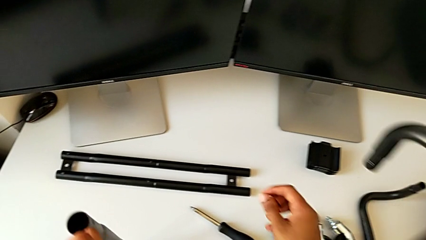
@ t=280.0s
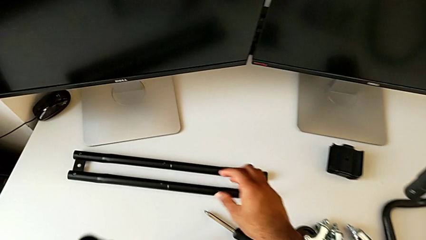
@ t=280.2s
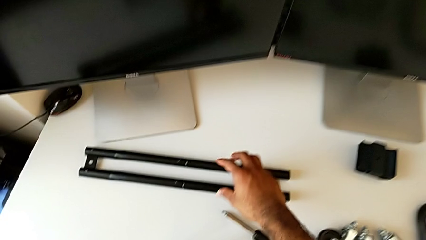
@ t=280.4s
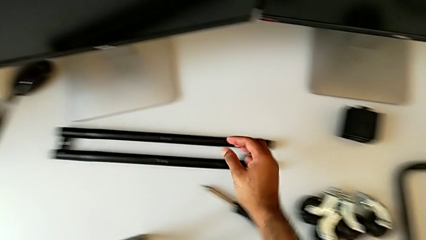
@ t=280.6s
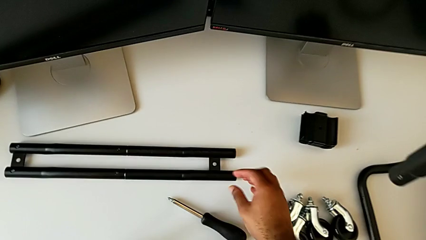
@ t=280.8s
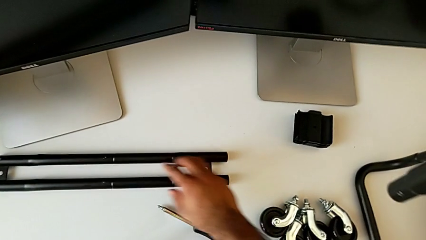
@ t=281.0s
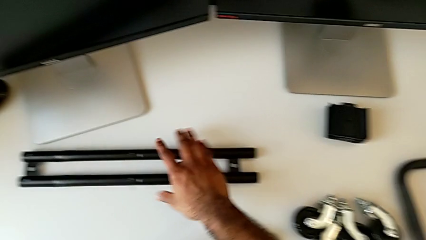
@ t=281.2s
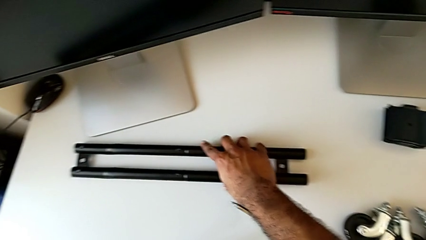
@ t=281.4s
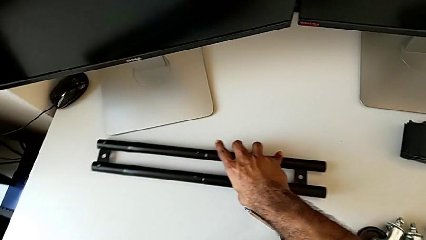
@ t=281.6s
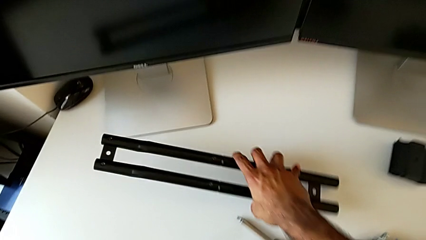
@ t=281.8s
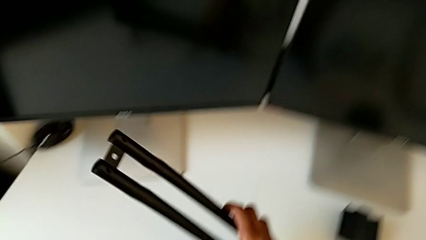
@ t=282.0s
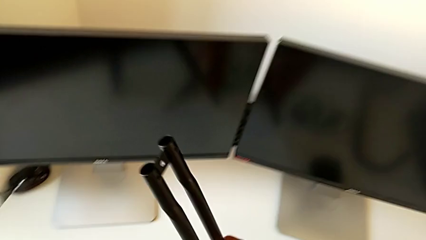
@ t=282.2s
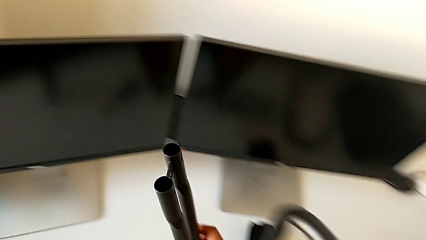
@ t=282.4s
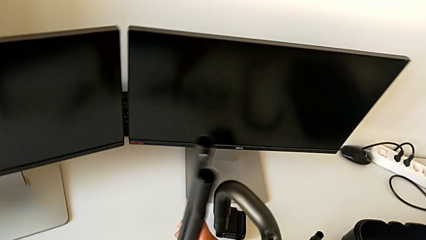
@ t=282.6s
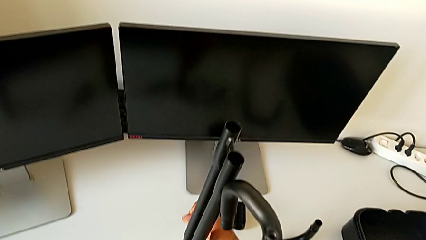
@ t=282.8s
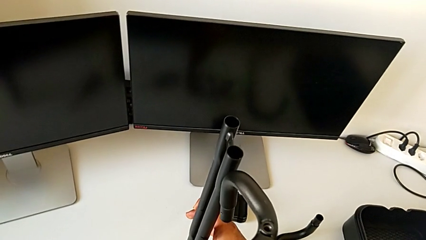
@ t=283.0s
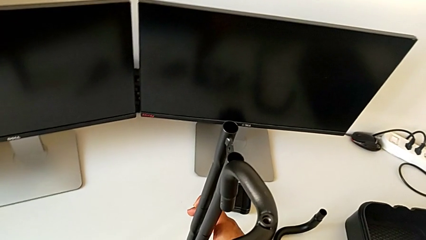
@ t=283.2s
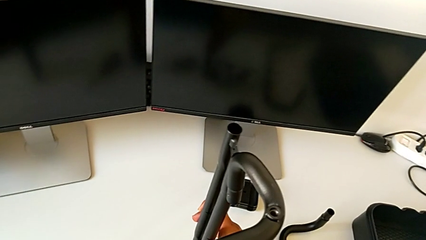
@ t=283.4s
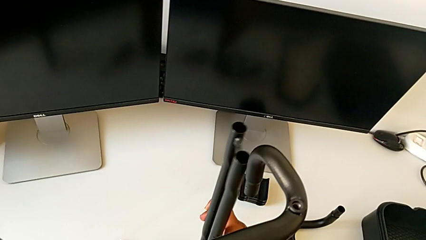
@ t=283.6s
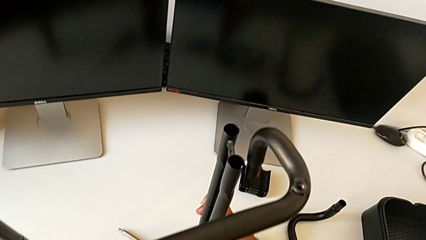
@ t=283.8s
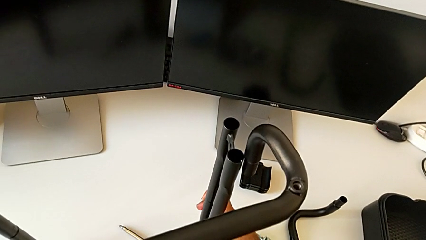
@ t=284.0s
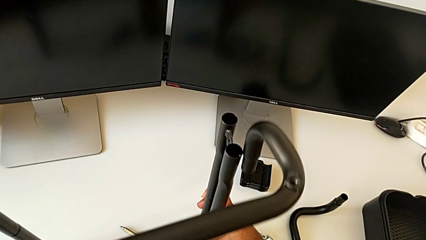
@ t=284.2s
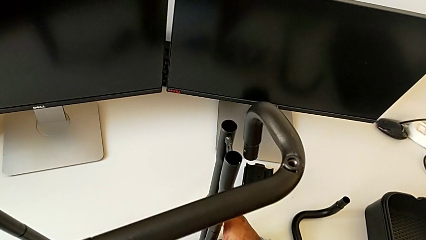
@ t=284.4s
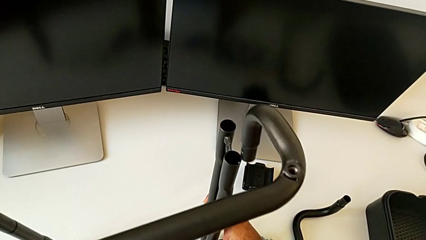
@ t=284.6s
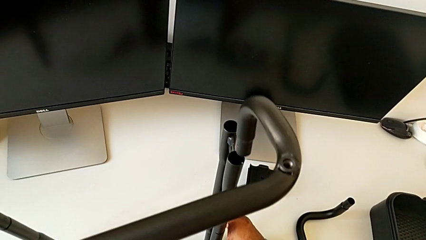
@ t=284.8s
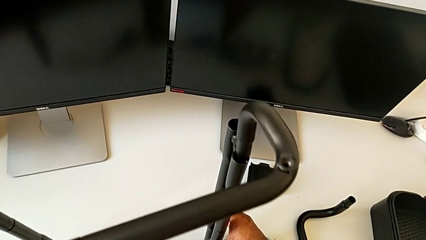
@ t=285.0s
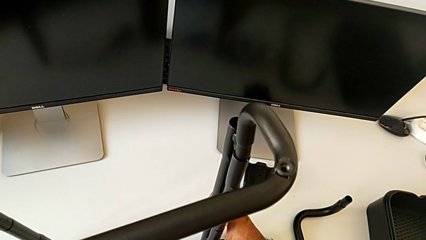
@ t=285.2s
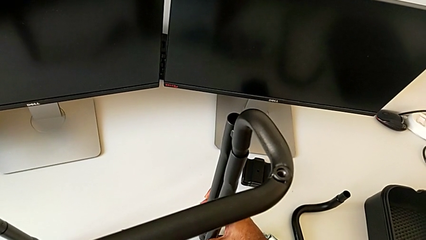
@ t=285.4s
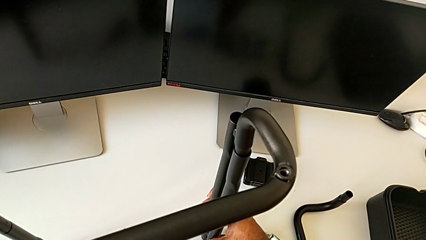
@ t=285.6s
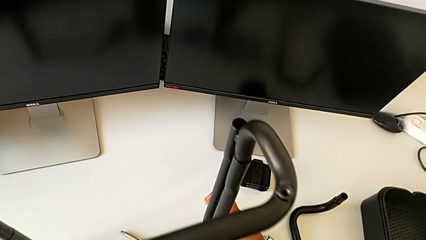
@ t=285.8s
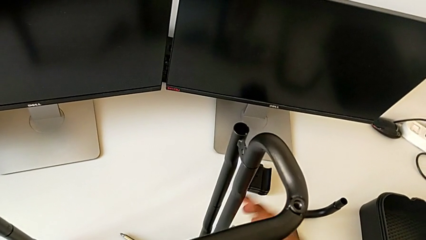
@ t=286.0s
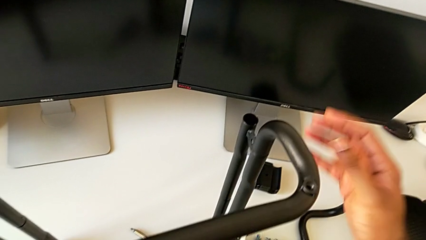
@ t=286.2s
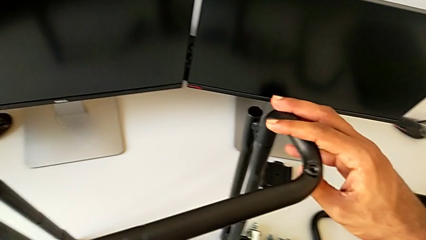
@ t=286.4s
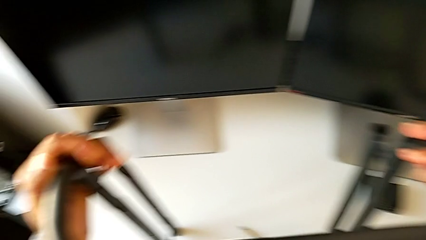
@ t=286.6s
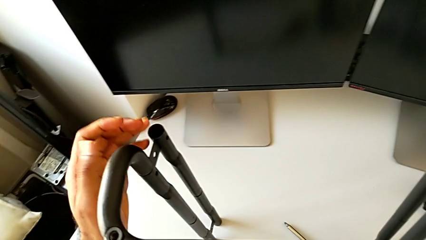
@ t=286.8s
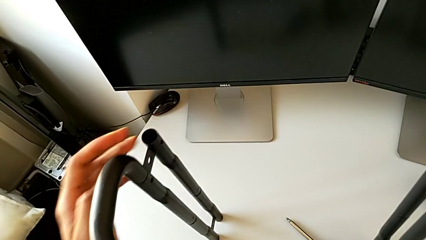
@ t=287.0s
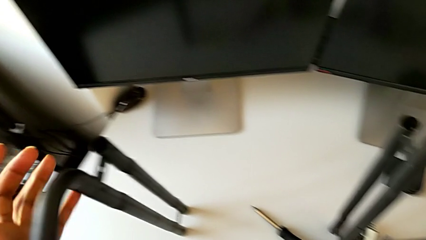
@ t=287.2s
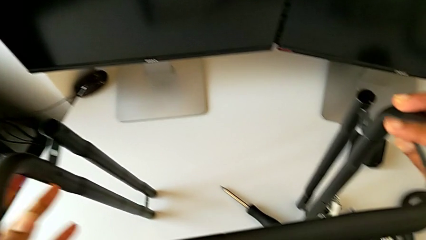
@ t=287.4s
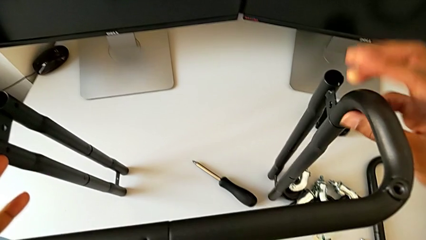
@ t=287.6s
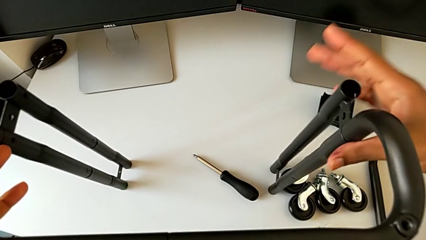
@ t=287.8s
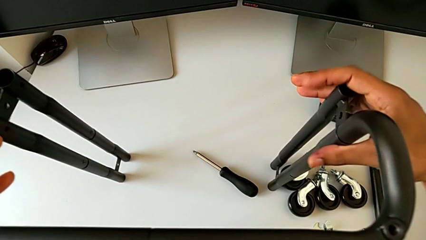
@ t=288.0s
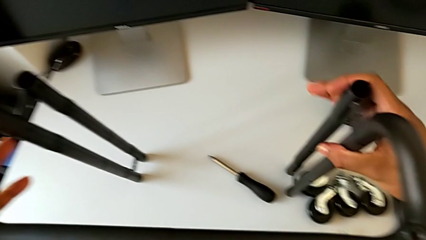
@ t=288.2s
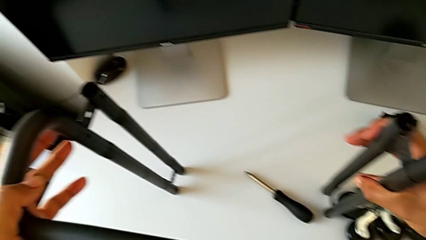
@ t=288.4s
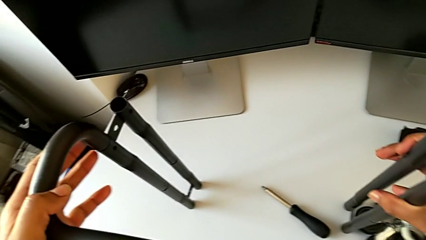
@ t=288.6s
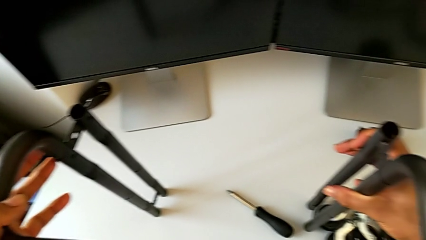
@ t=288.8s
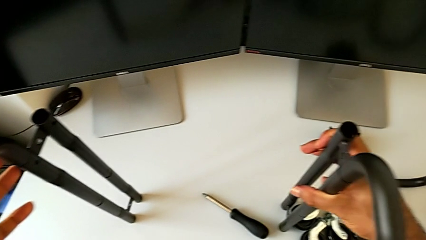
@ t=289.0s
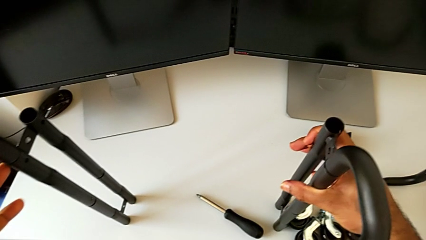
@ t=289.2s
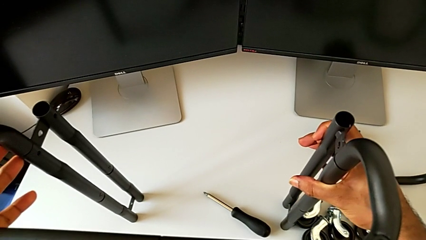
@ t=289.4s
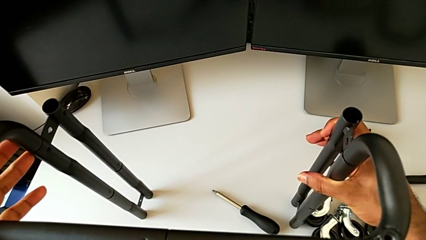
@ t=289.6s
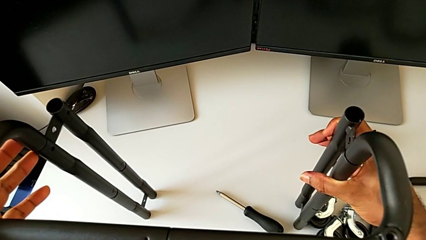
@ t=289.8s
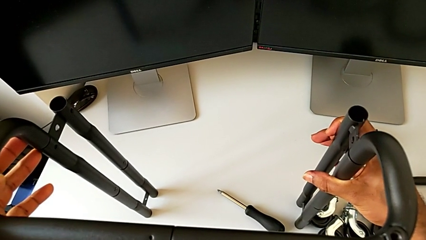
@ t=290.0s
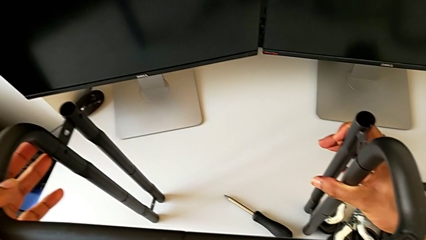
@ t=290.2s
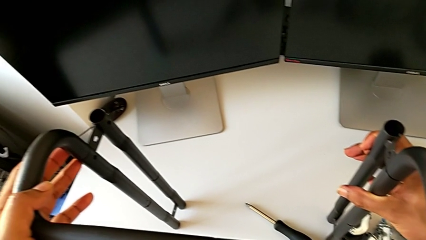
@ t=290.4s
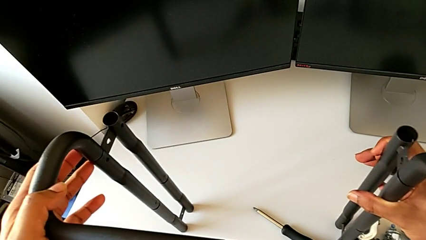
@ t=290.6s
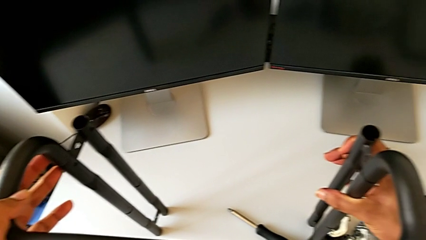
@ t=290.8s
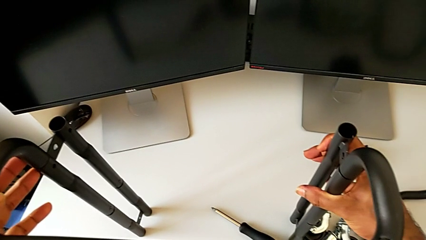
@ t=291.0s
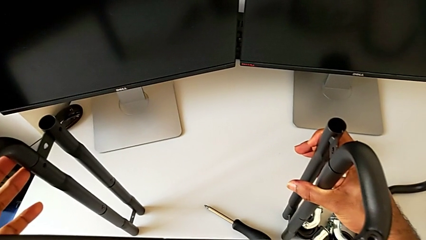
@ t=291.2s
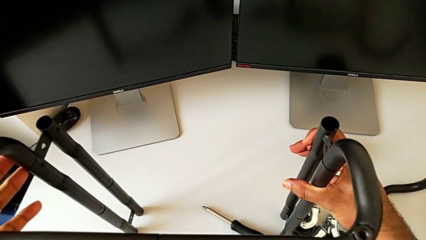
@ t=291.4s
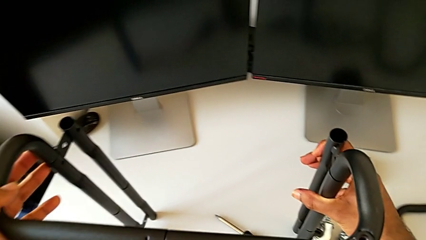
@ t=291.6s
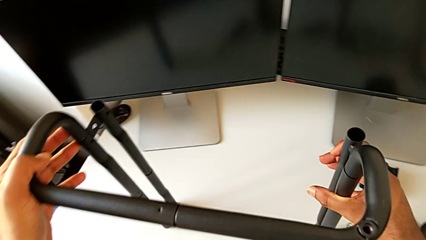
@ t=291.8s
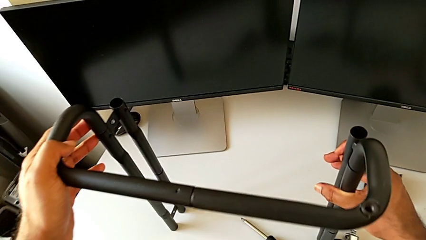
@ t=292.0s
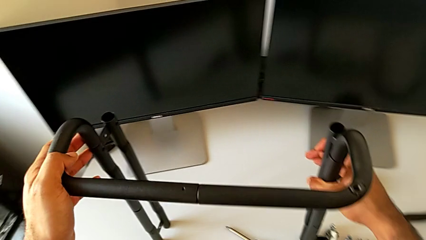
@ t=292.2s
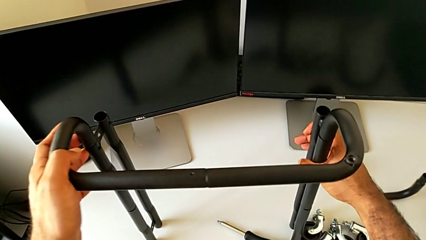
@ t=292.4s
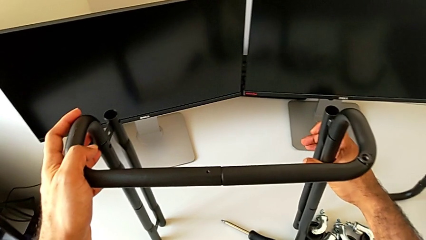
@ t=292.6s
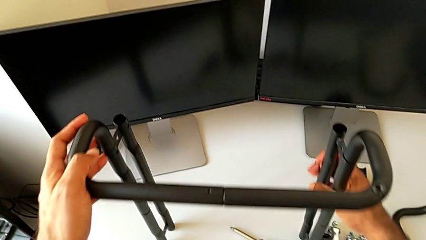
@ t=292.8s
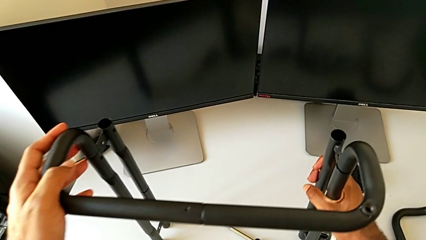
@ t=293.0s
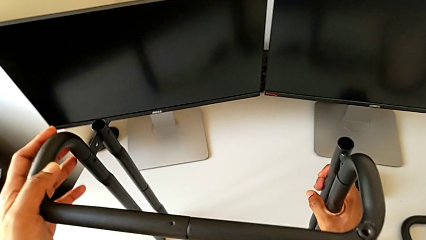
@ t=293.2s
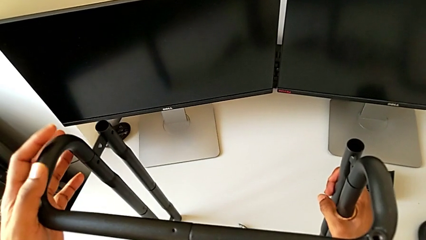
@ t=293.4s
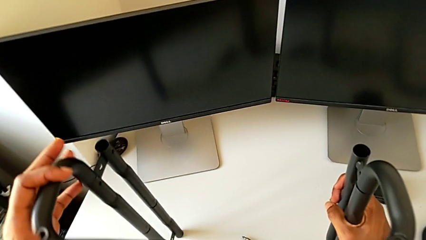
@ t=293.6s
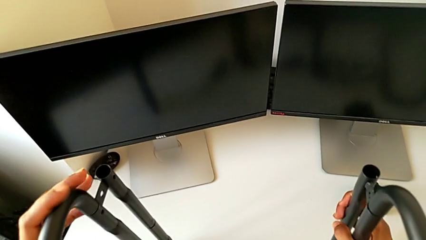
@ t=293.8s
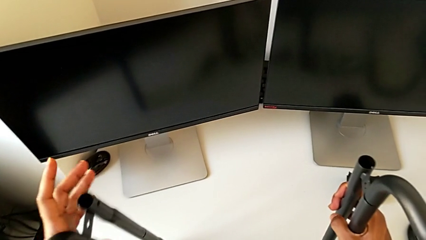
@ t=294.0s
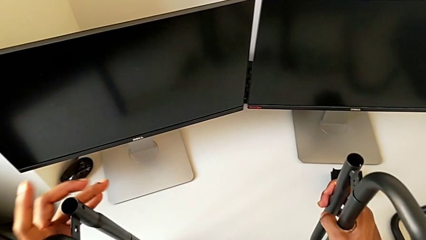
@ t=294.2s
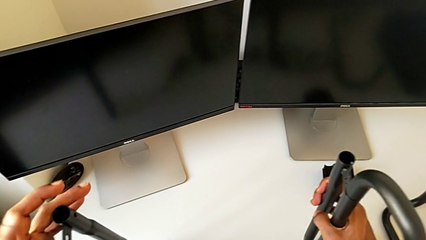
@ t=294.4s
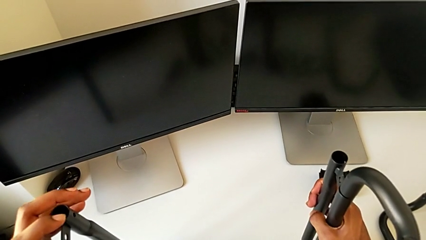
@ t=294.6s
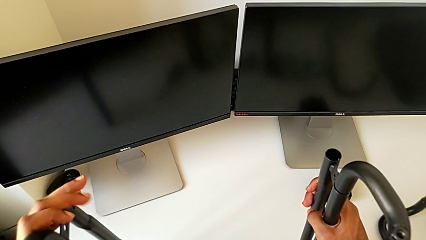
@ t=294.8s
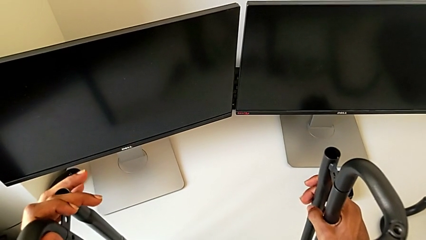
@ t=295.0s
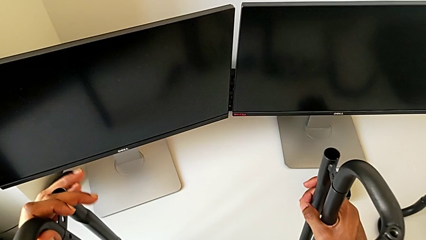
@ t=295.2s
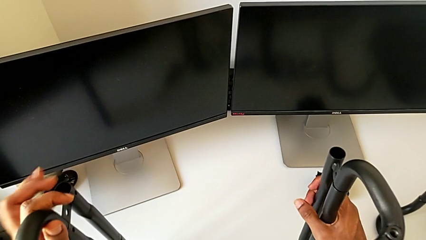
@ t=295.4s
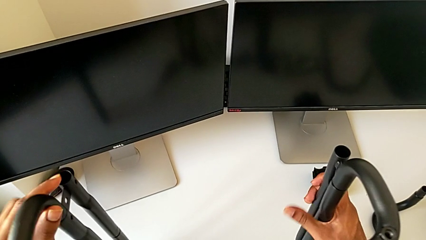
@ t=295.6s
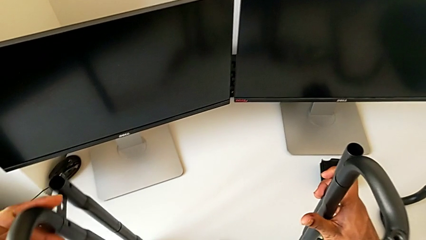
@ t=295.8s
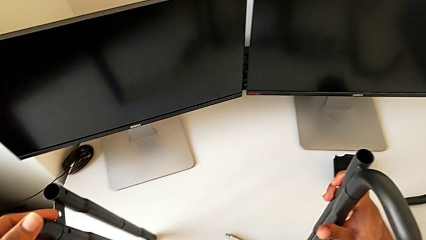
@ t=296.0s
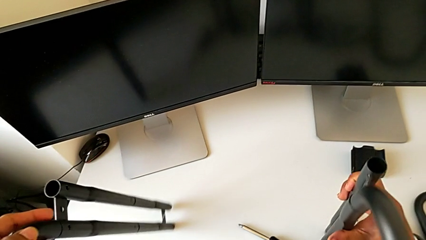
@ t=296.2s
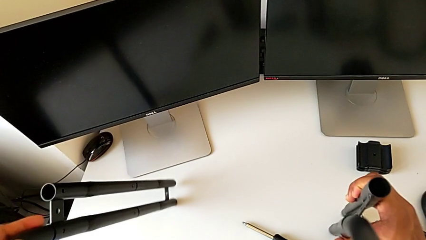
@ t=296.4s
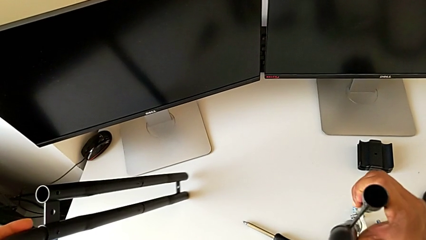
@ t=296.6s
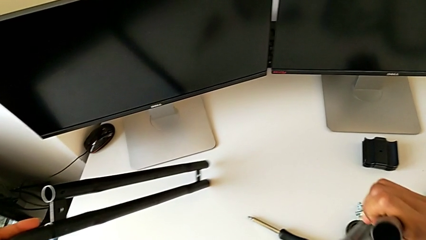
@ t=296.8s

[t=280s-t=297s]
The camera wearer is assembling the base frame with the side bars. They approach the second leg, grab it, lift it, approach the leg, lift the frame, insert it and wrongly hold the leg.
